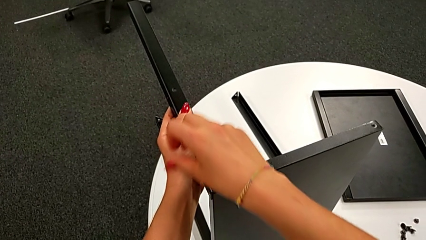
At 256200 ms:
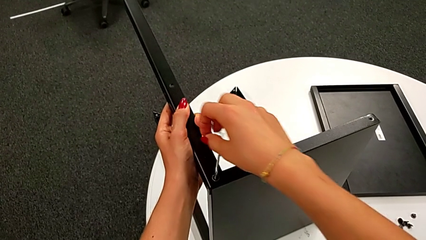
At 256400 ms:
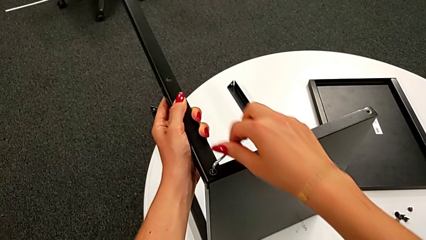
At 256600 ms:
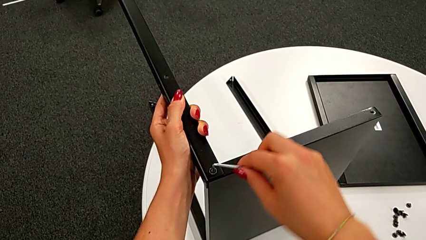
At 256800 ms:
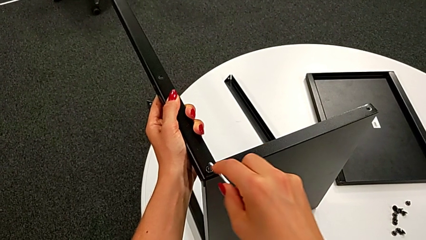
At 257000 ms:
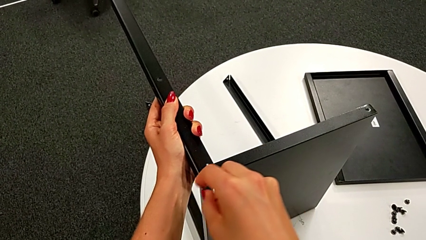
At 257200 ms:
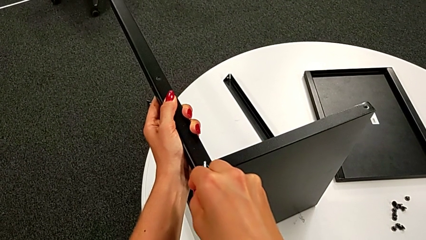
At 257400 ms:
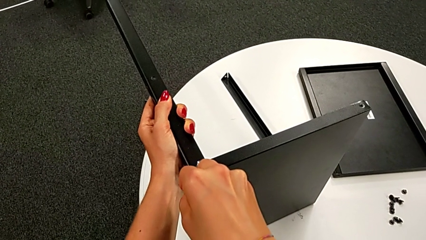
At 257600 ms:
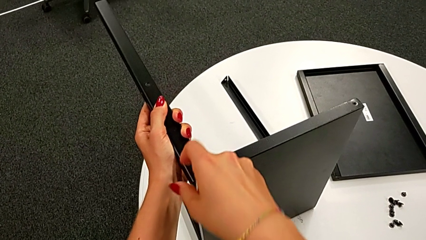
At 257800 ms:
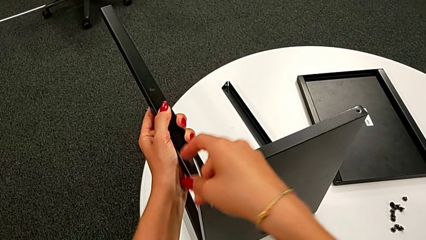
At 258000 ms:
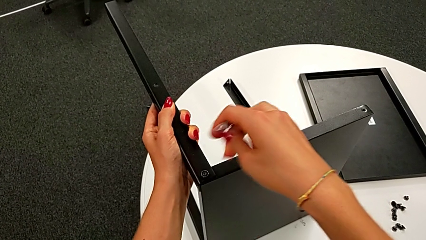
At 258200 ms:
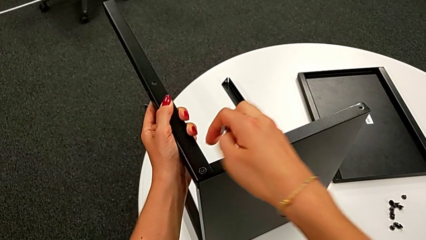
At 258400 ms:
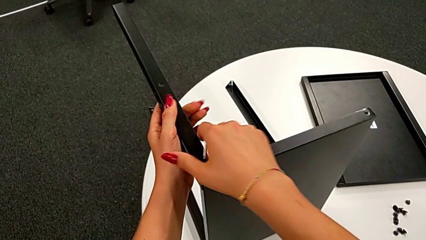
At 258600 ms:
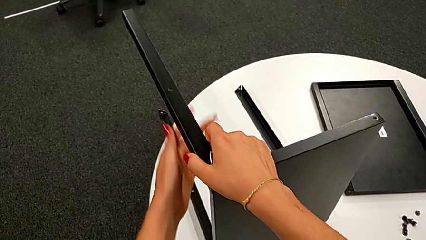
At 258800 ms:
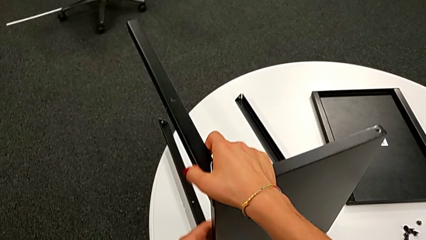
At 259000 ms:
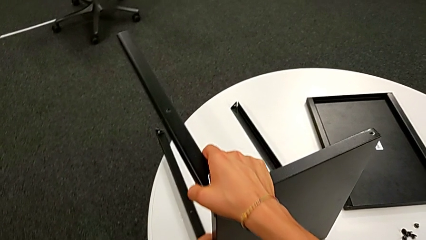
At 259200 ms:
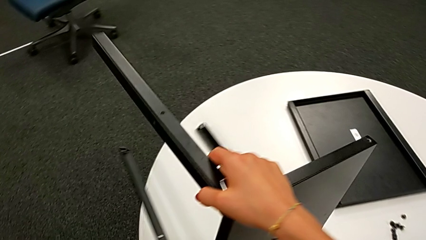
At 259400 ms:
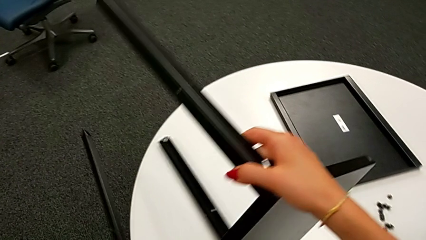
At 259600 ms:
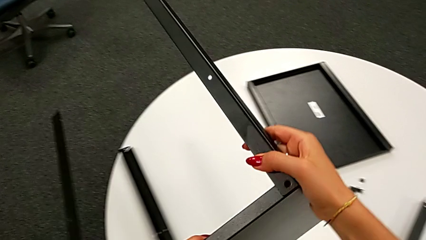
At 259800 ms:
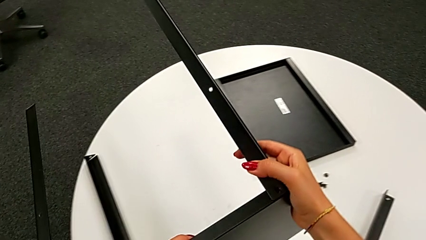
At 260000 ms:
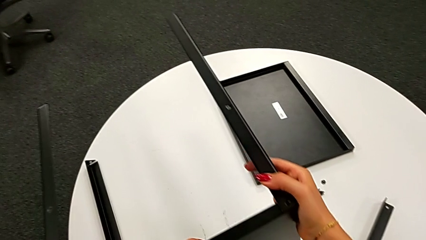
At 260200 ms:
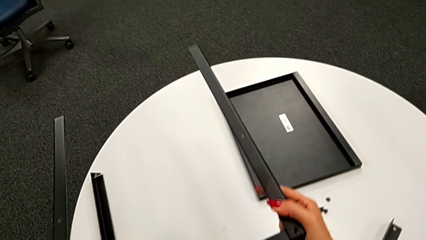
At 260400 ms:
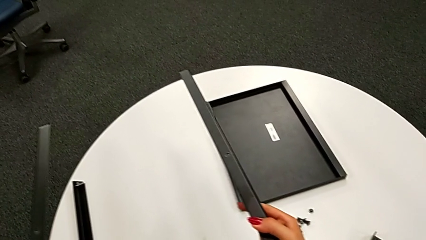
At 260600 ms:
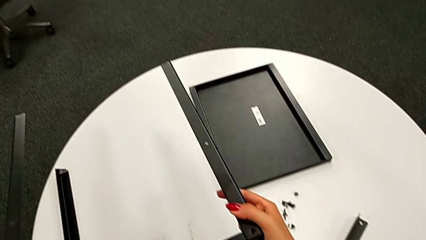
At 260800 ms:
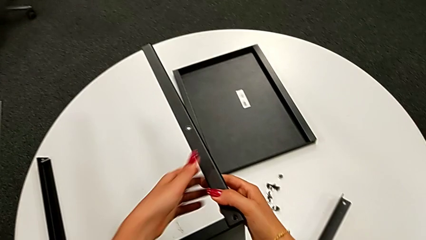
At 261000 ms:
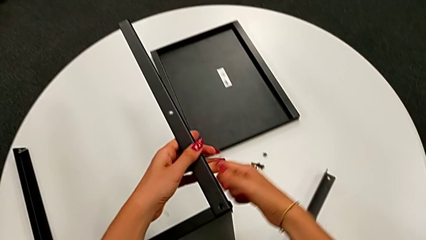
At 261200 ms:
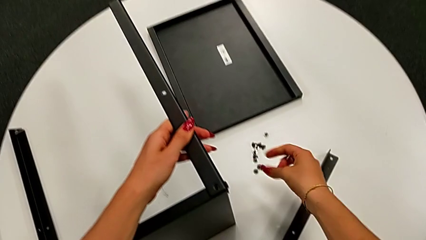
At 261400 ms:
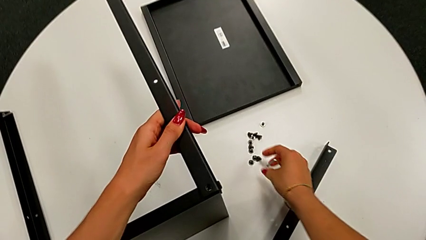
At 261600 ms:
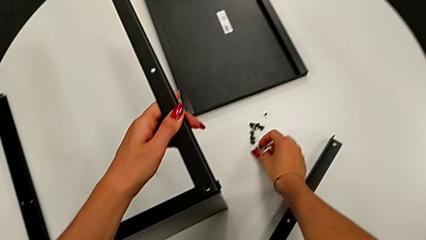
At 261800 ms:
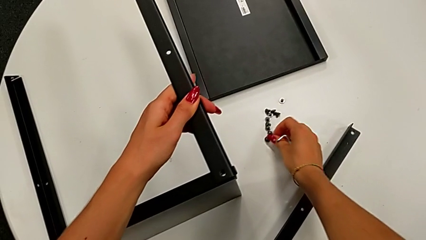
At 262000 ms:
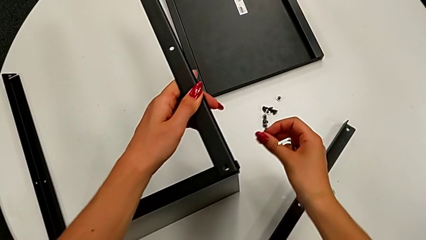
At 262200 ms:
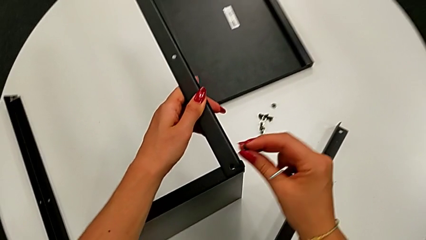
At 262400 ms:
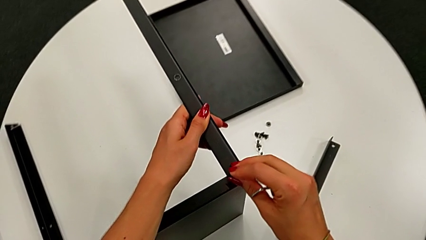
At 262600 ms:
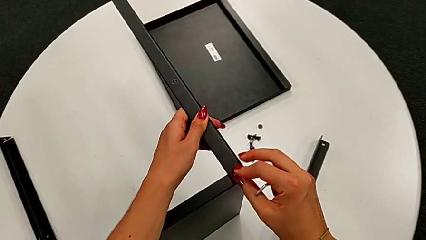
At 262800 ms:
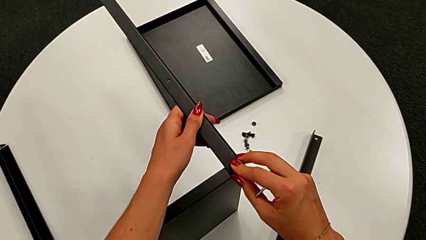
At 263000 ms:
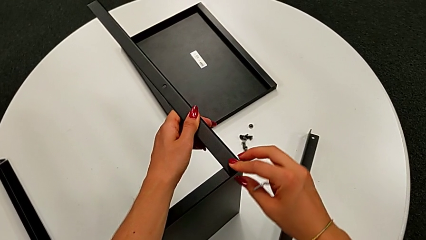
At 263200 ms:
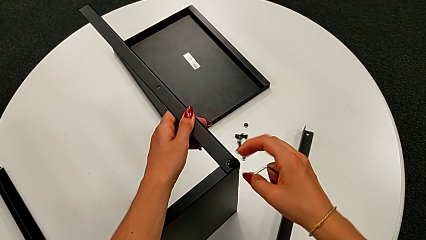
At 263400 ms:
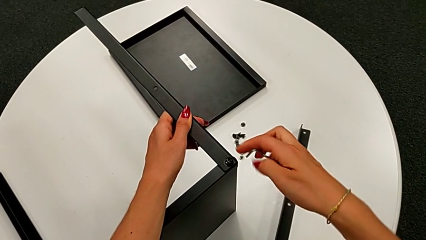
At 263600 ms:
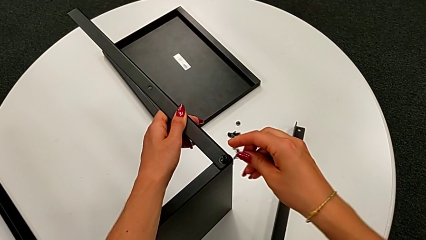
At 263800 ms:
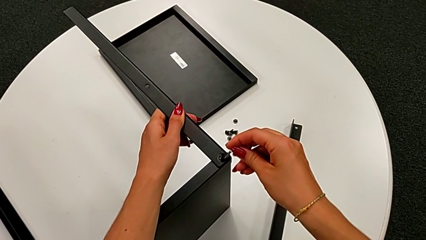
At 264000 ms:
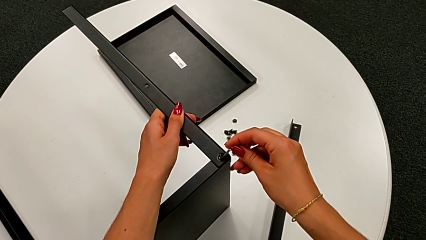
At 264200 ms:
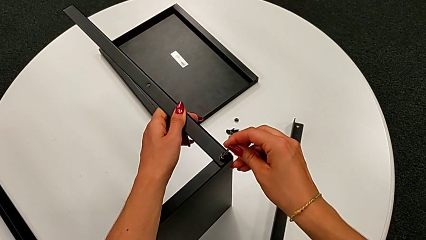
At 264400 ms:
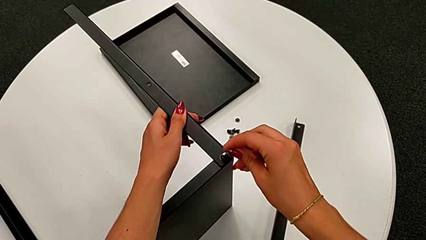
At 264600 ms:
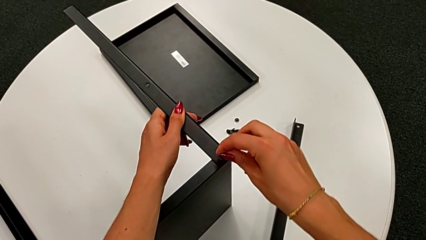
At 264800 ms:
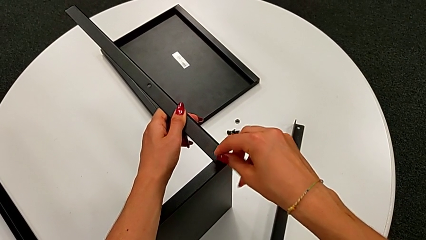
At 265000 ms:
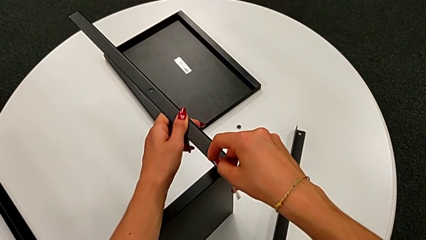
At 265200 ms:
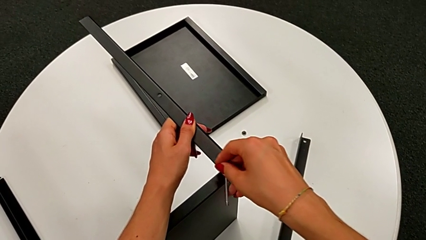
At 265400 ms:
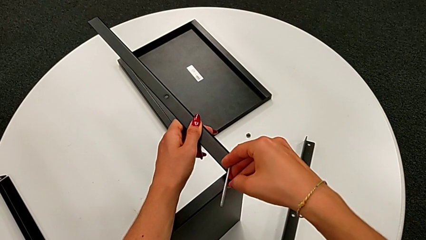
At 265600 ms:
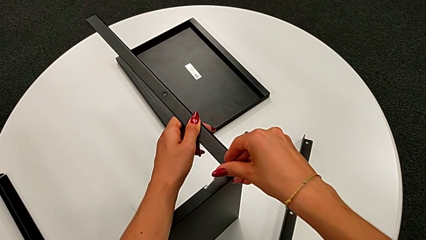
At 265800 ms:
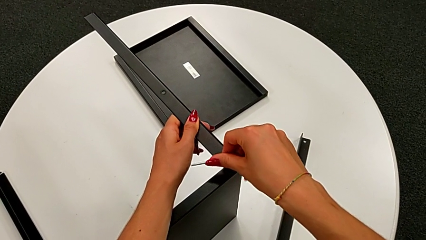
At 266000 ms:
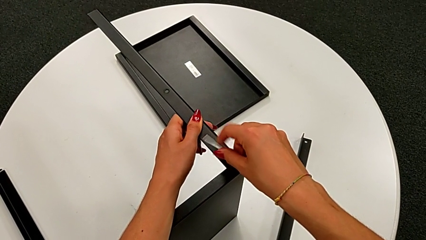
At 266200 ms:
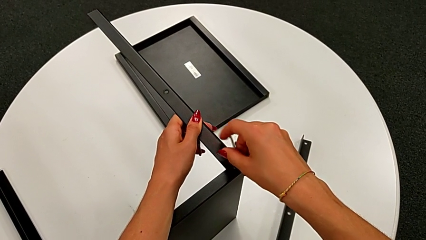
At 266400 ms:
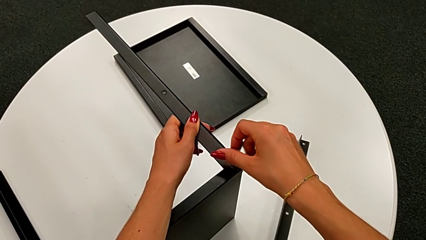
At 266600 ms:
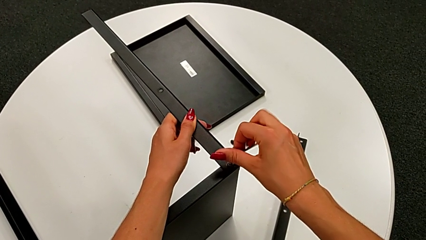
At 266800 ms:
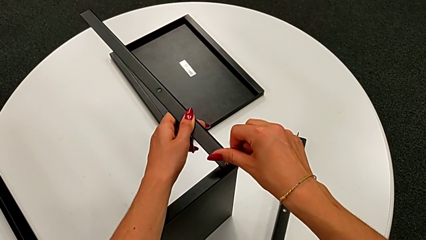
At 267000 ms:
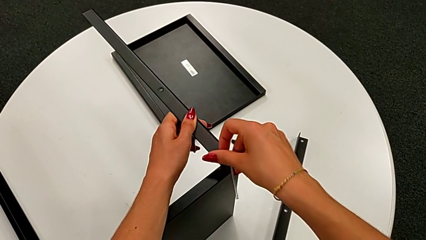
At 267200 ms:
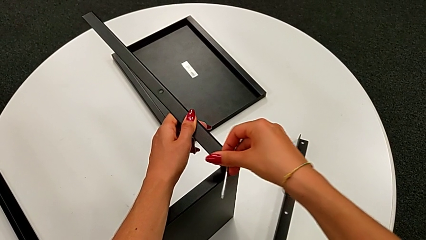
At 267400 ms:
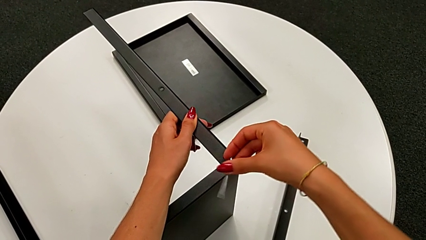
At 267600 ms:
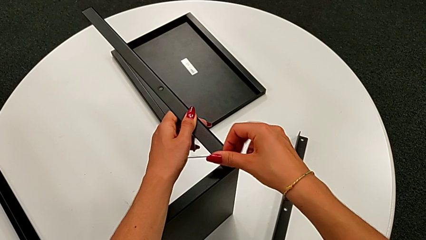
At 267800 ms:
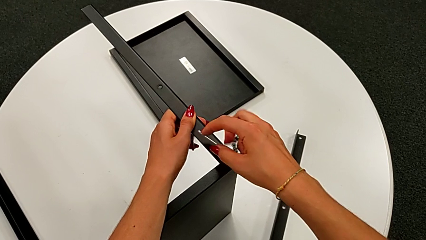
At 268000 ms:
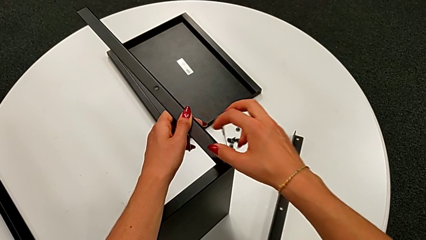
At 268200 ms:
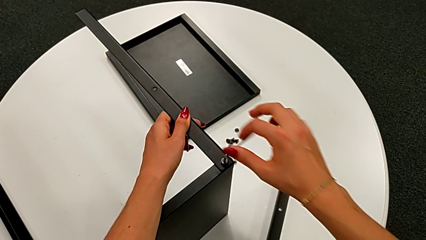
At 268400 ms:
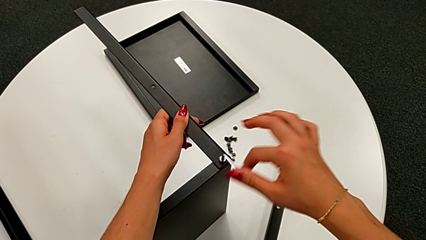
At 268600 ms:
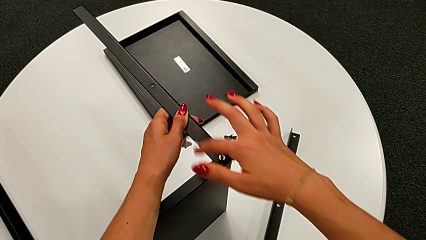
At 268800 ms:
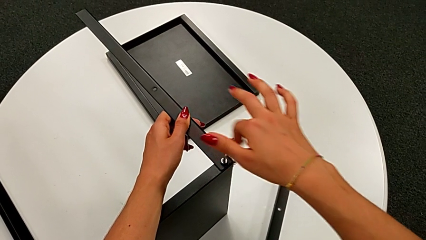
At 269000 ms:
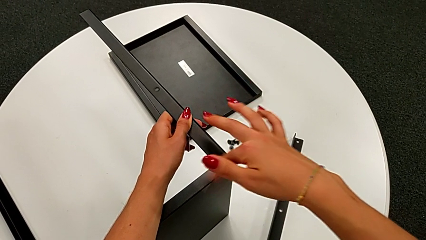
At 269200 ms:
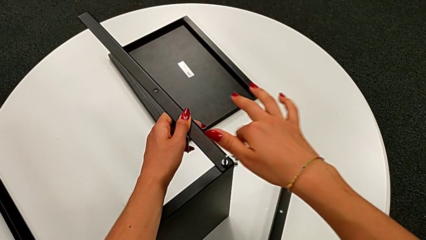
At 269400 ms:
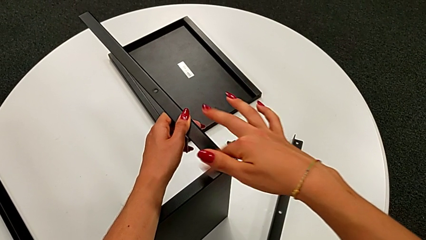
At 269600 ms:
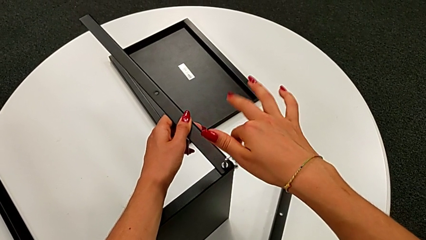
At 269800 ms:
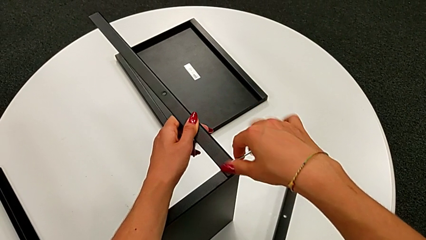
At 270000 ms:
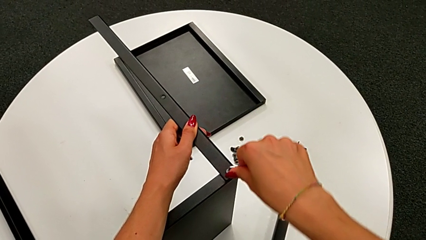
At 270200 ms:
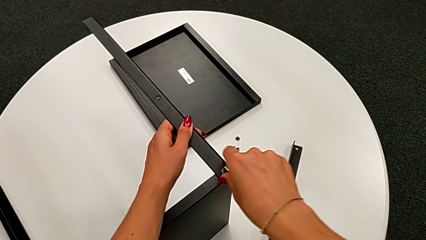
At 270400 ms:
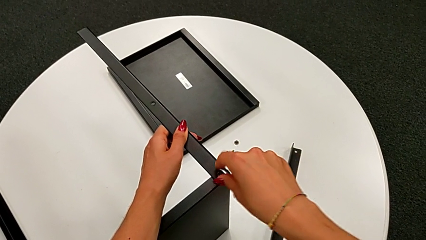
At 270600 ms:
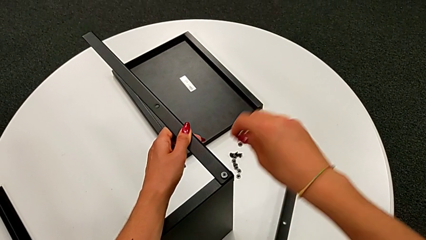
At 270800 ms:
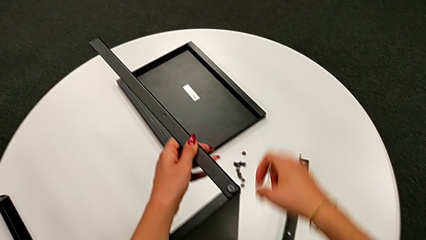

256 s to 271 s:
The camera wearer is assembling the leg of the top tray. They screw the fifth hex socket head, withdraw the Allen wrench, rotate the top nightstand, grab the hex socket head, insert the sixth hex socket head, screw it and withdraw the Allen wrench.

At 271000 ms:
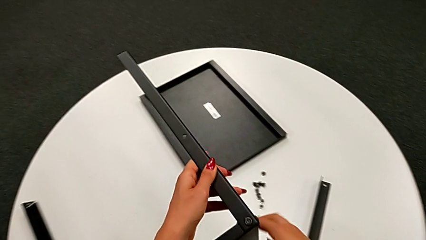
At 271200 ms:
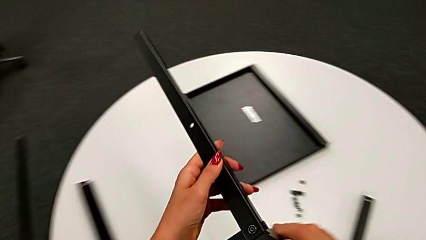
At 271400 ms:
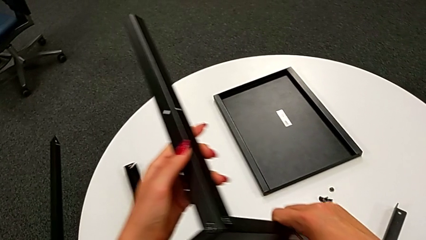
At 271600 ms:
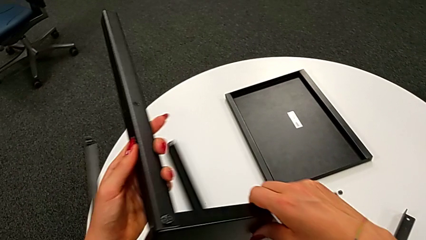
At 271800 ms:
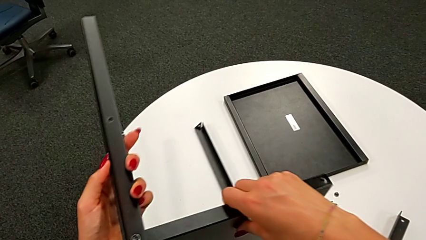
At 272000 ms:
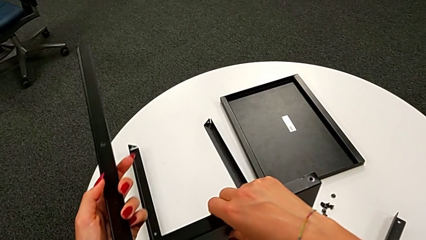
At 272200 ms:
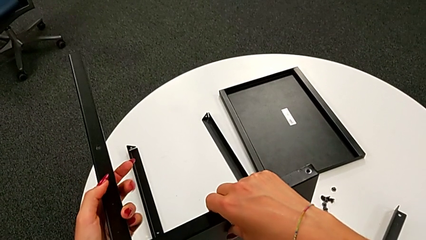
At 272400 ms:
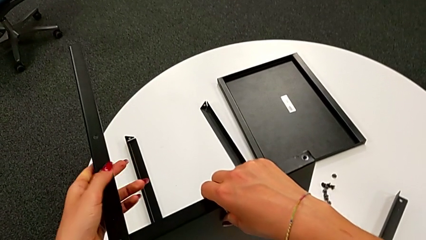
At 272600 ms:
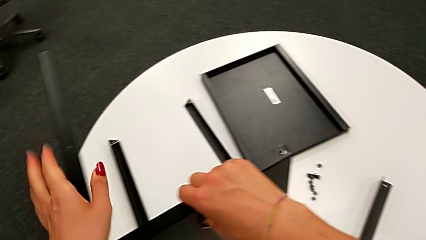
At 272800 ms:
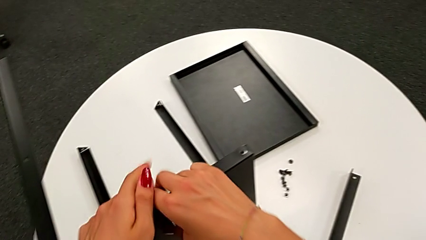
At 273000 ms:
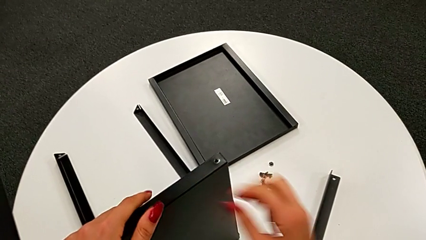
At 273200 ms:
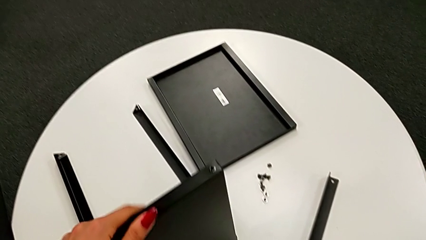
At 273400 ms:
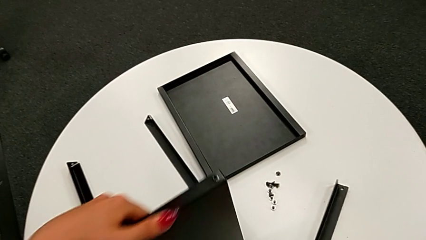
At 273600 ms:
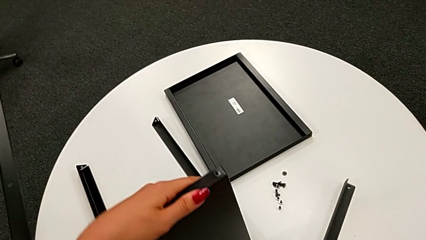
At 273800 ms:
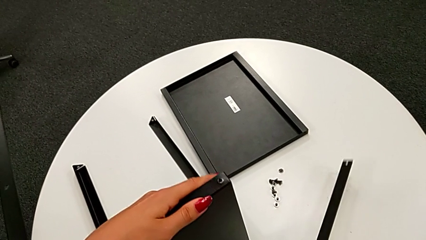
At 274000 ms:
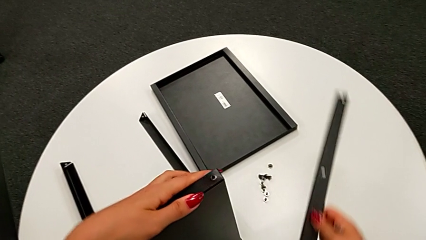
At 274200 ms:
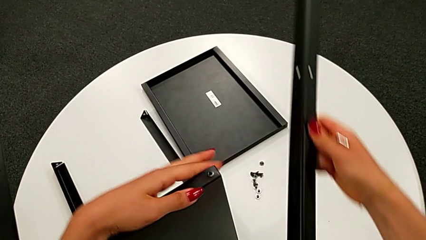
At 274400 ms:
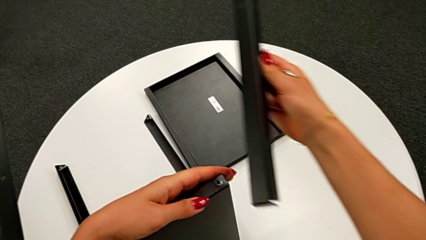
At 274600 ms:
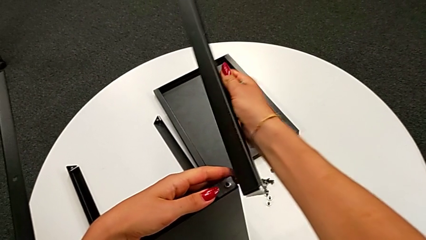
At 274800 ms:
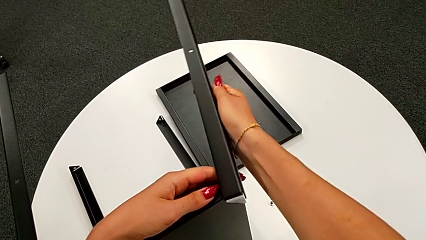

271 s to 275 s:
The camera wearer is assembling the bottom tray. They rotate the bottom nightstand and wrongly grab the fourth leg.
